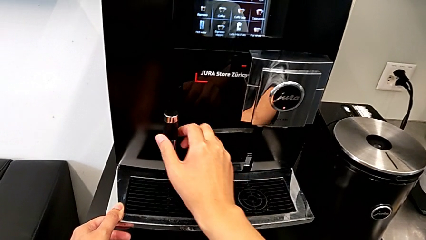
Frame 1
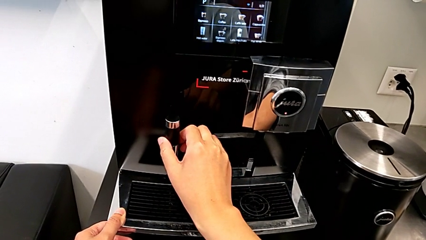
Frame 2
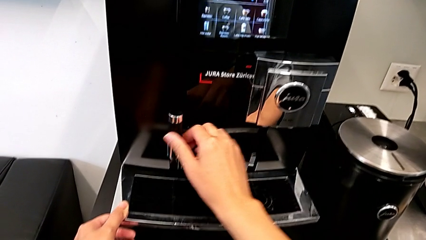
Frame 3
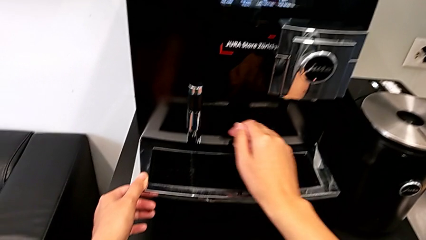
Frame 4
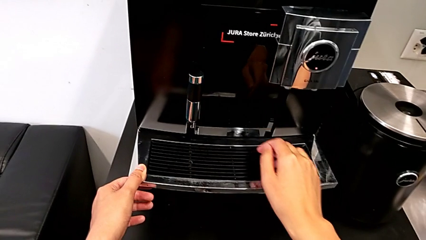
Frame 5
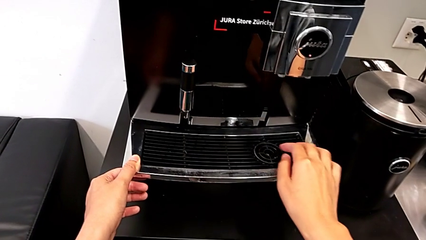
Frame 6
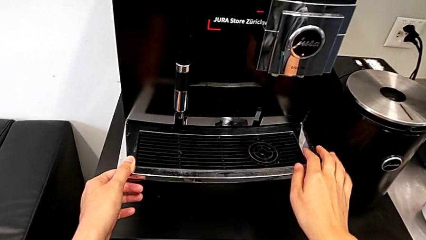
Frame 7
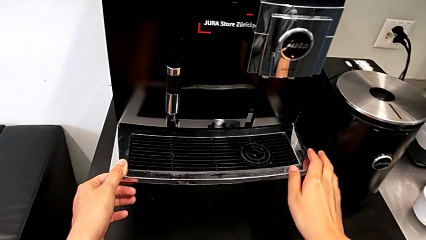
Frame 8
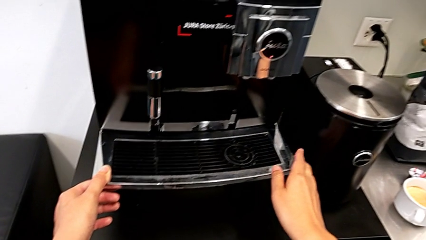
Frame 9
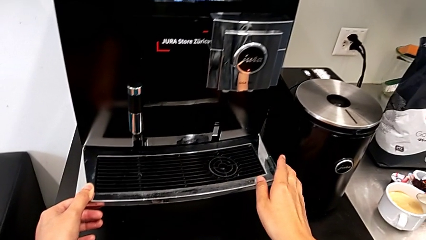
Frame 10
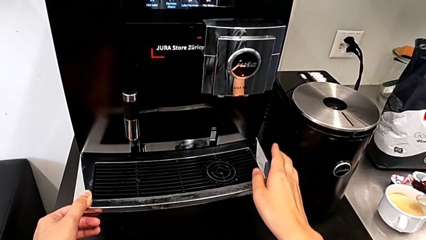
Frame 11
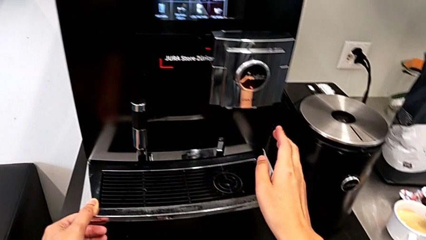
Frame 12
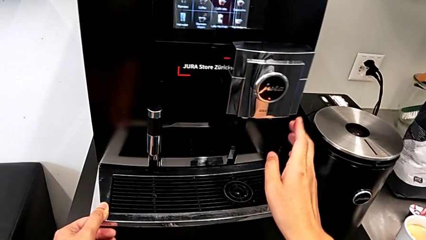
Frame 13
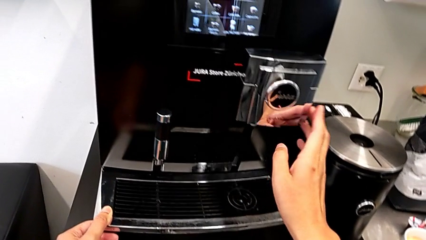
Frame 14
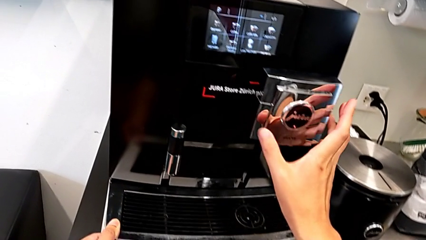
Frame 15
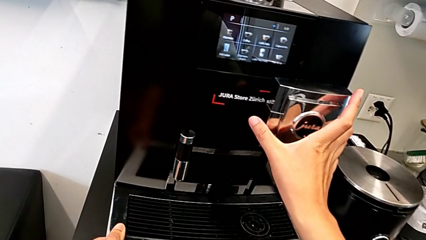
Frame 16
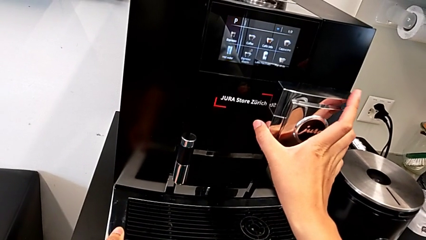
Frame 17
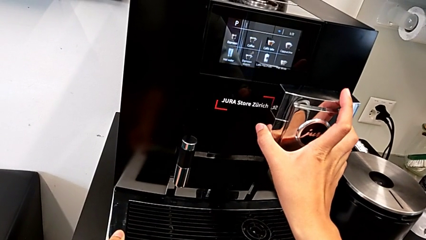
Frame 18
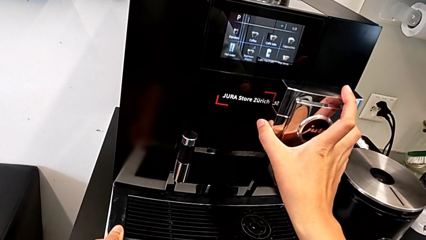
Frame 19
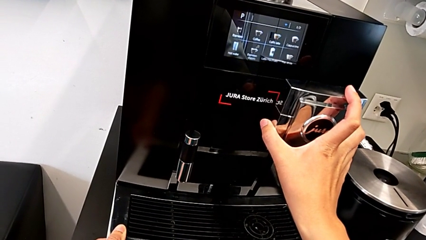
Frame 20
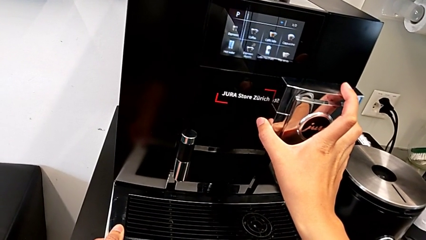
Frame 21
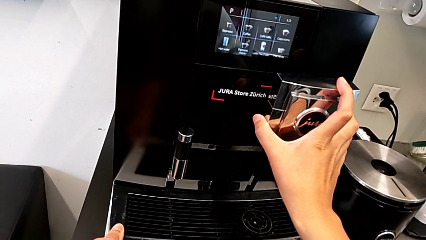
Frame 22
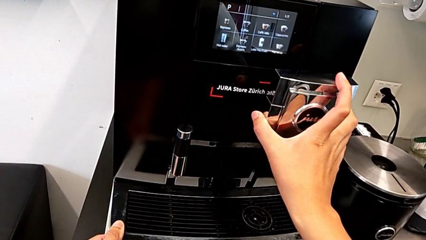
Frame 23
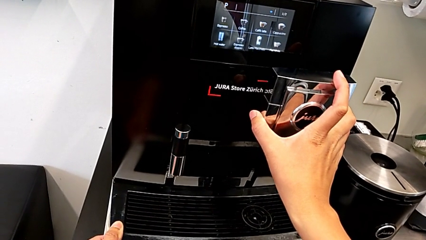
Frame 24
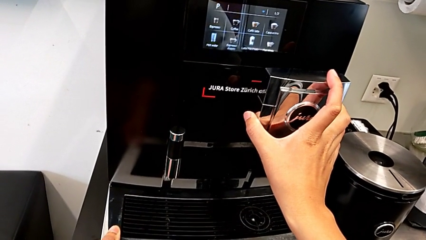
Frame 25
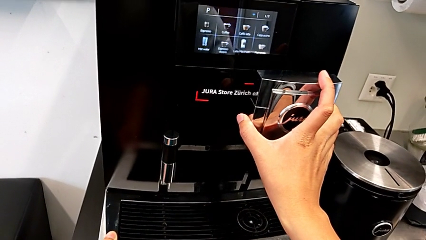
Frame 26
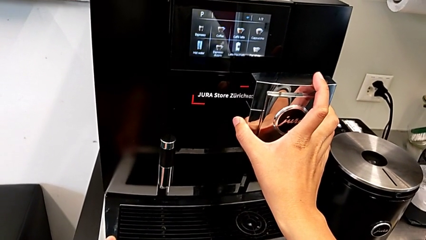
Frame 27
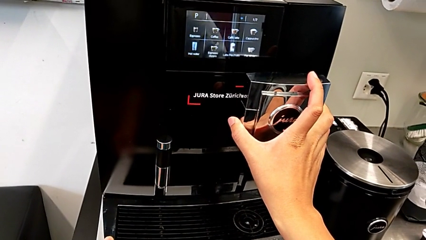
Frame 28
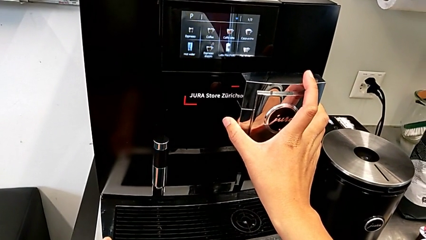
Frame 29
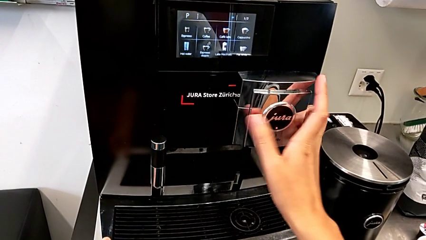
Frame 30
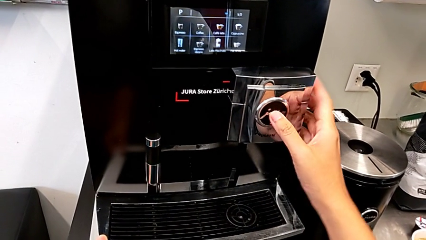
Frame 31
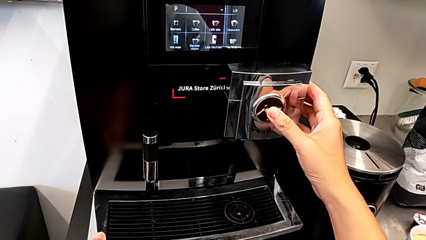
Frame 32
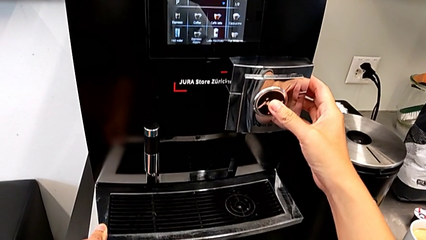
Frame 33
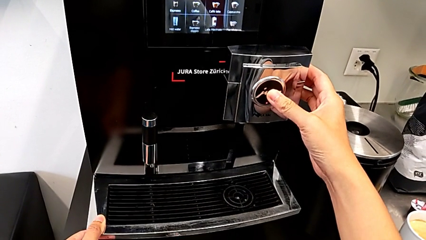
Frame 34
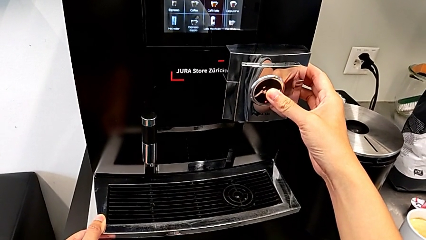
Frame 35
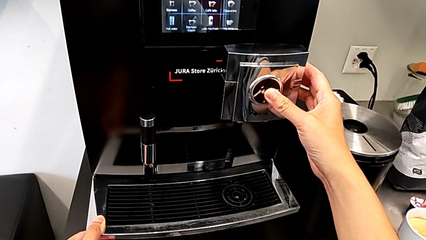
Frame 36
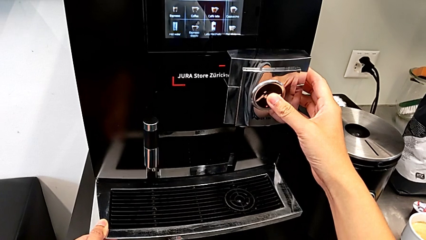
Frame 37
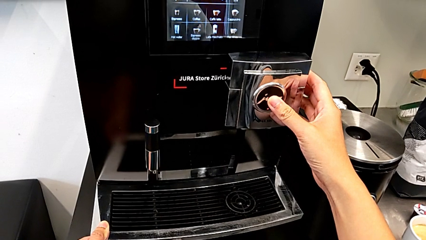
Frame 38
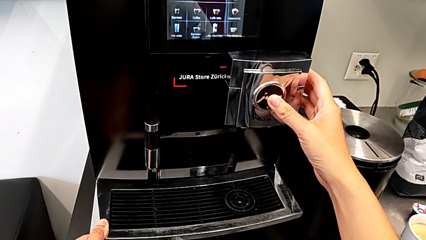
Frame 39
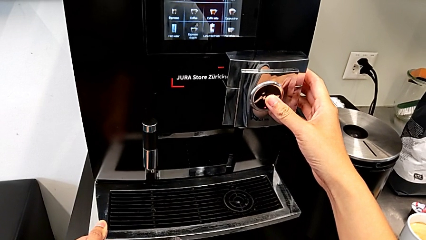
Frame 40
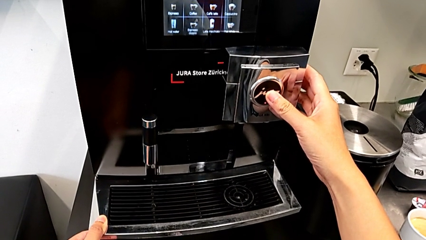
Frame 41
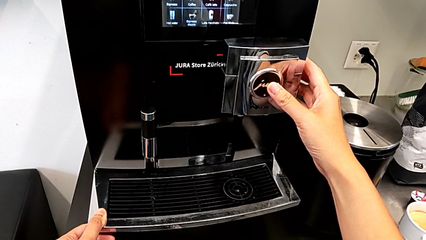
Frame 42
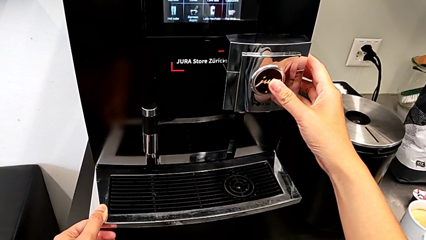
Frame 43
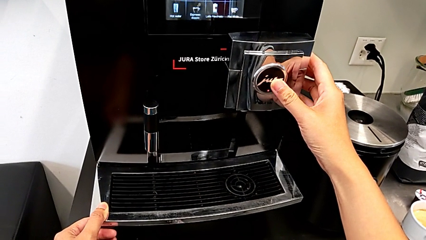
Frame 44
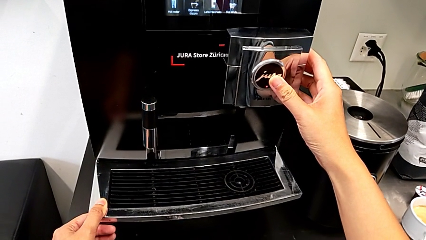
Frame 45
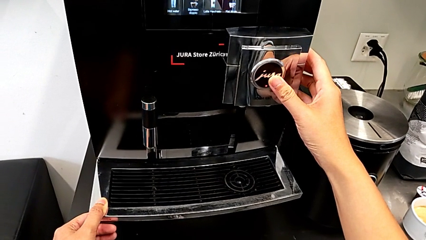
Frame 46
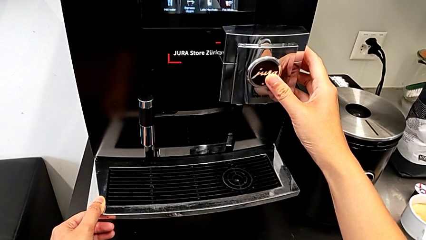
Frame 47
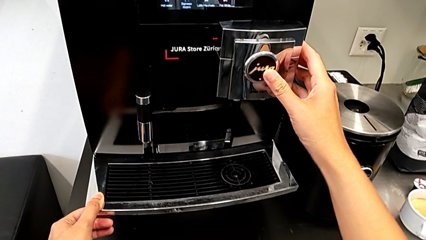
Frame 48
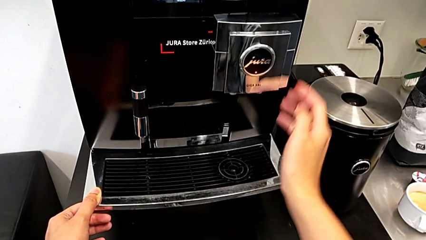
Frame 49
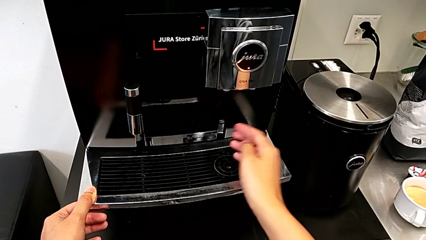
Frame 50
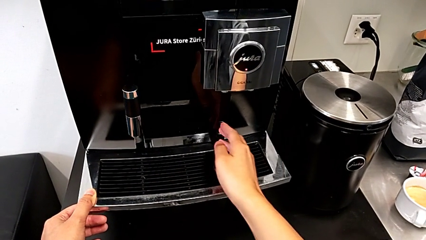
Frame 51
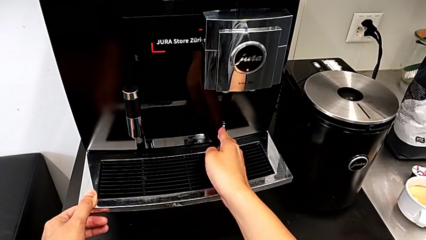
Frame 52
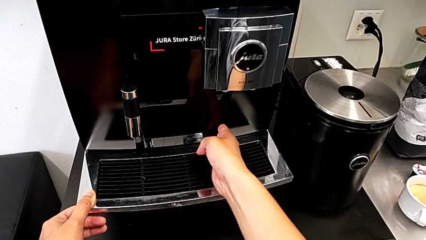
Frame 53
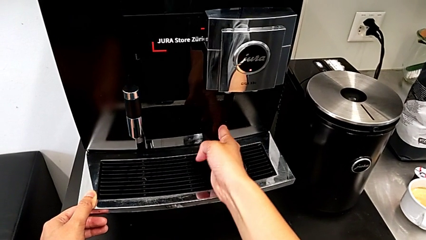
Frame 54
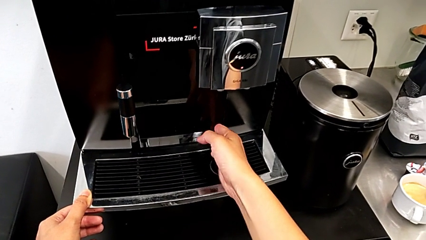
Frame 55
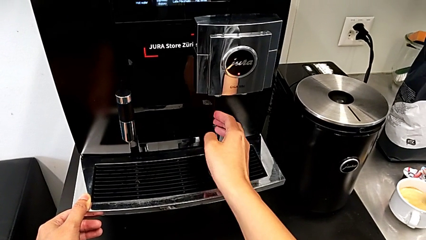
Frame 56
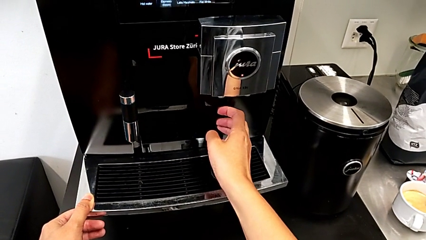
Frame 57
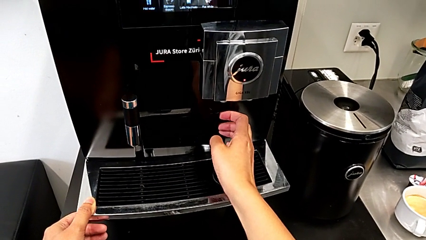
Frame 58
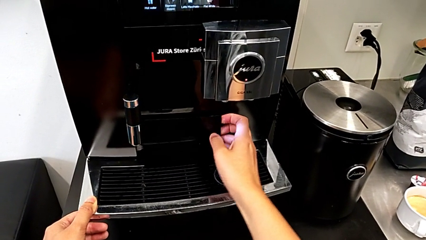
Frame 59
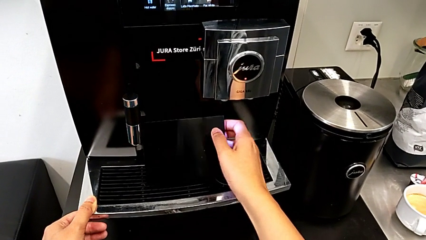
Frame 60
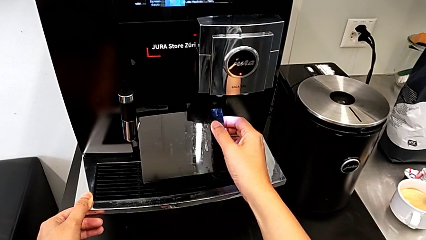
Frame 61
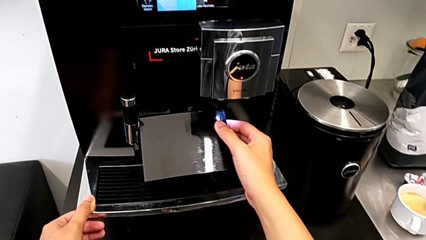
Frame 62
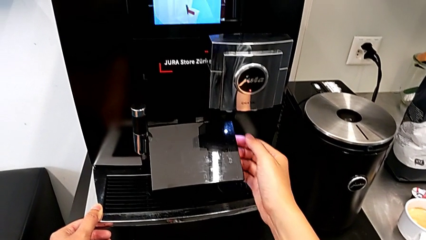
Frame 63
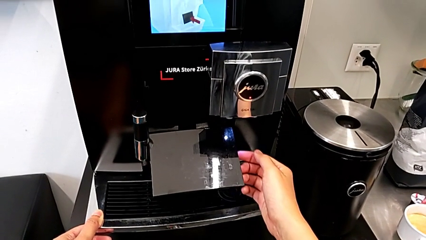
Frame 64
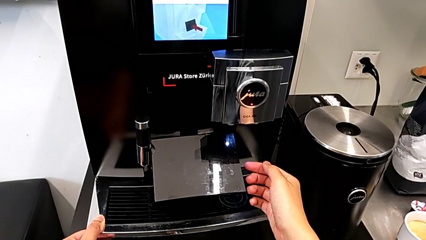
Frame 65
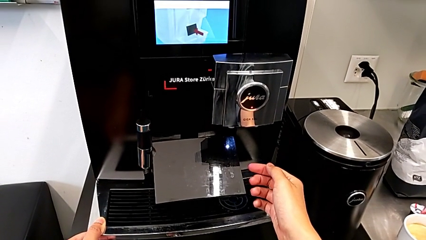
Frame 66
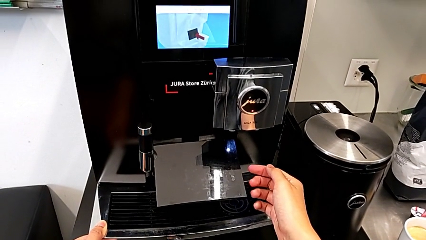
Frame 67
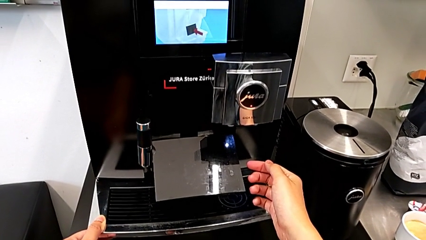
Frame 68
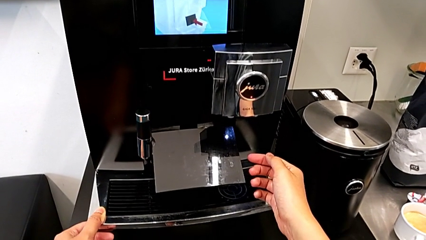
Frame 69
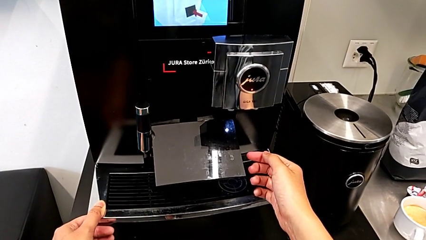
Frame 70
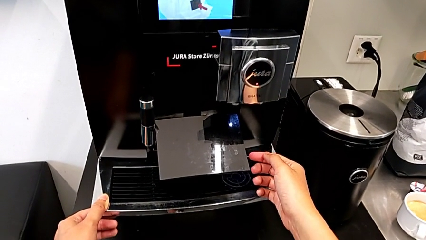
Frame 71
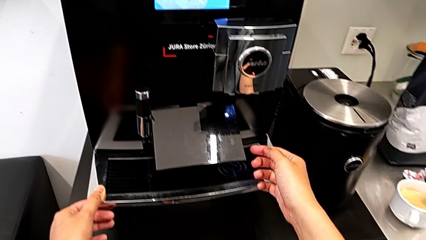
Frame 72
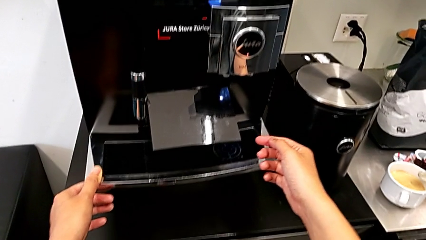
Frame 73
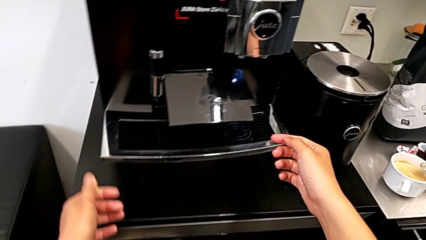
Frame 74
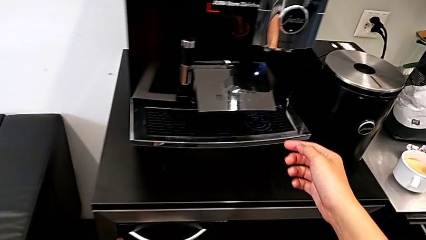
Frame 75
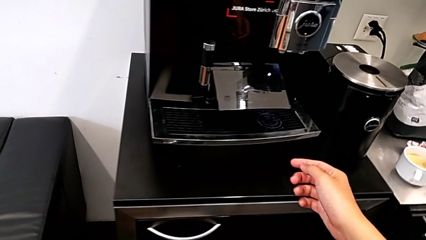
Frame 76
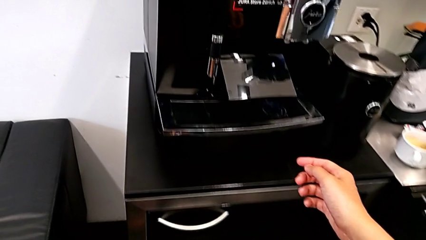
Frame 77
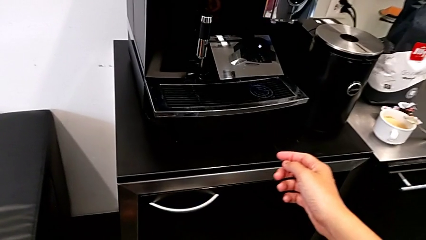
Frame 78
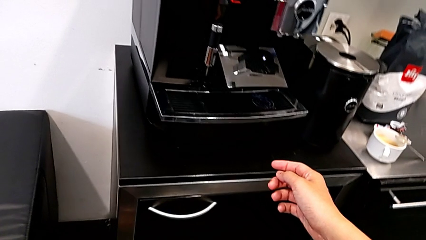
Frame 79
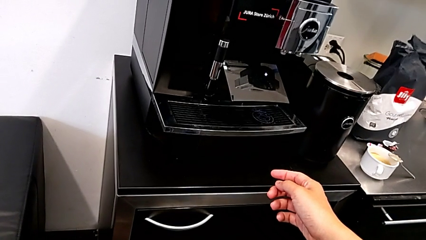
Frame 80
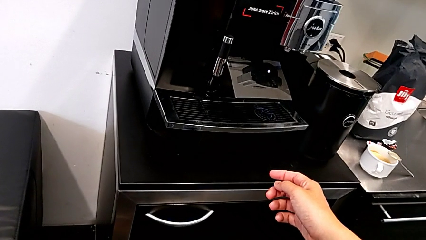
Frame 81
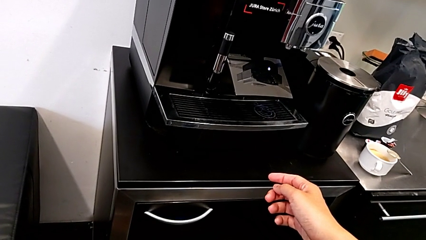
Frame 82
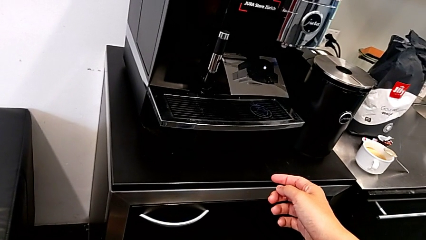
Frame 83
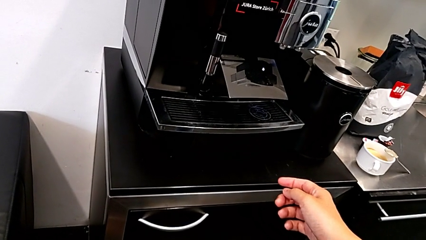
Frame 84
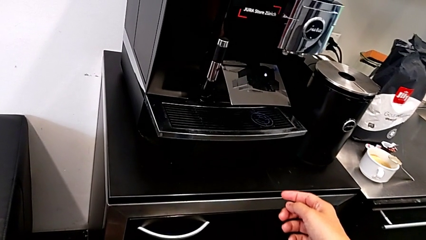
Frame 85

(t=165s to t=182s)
The camera wearer is emptying the drip tray. They keep inspecting the espresso machine and open the cover.
